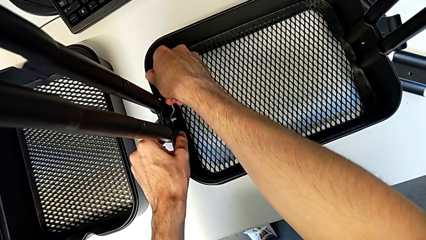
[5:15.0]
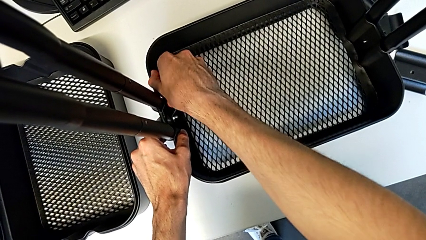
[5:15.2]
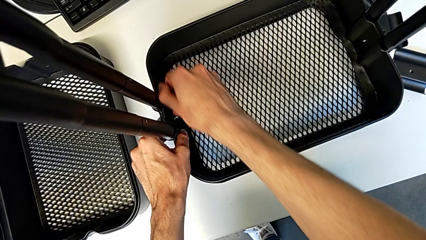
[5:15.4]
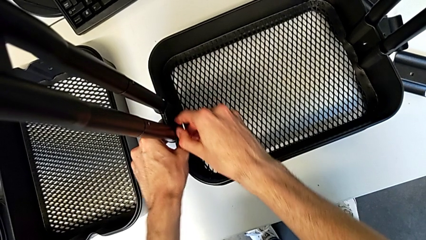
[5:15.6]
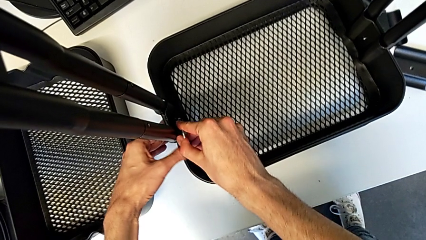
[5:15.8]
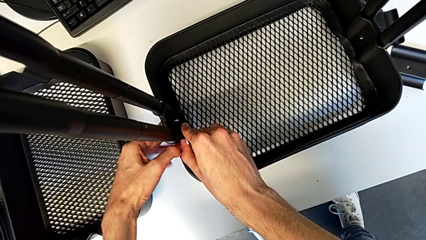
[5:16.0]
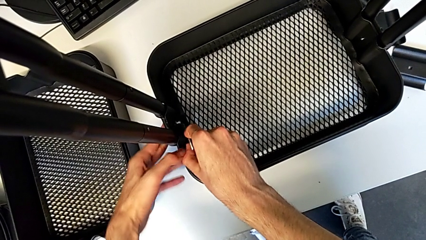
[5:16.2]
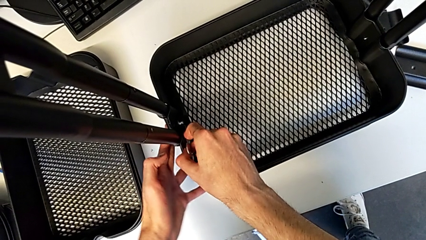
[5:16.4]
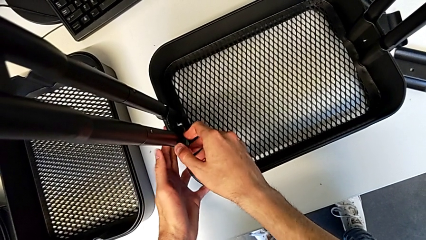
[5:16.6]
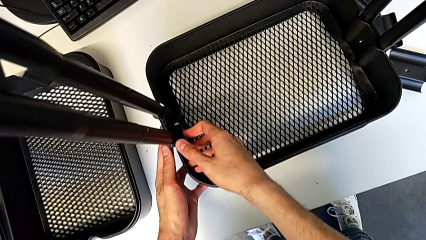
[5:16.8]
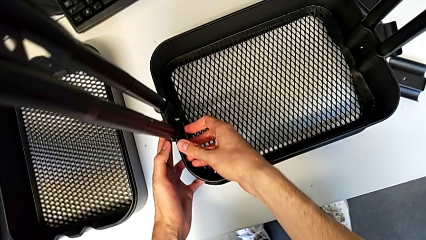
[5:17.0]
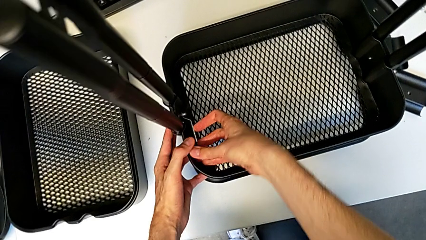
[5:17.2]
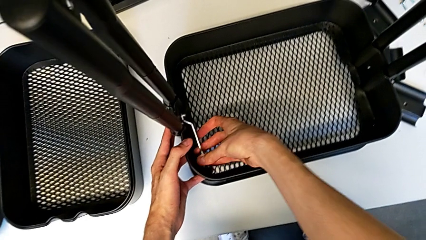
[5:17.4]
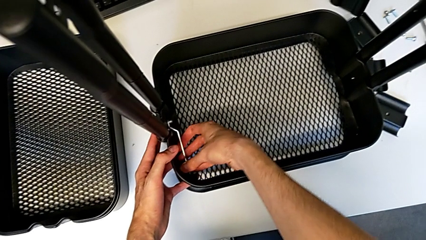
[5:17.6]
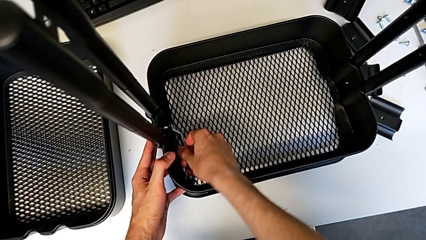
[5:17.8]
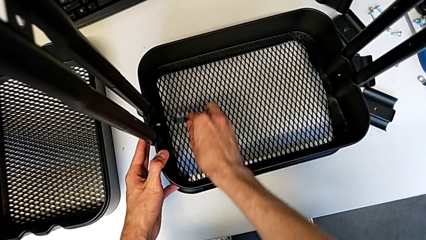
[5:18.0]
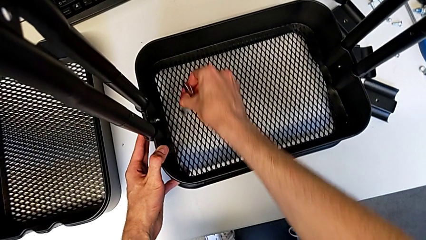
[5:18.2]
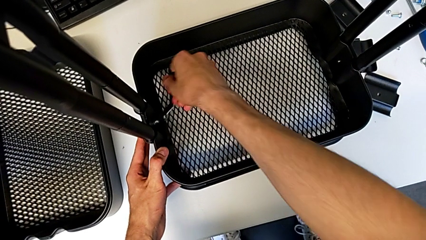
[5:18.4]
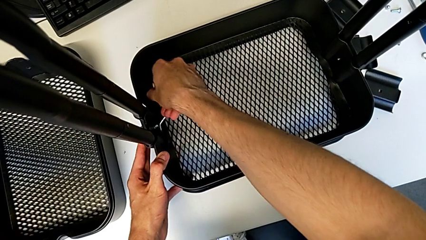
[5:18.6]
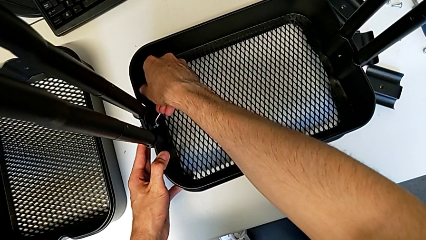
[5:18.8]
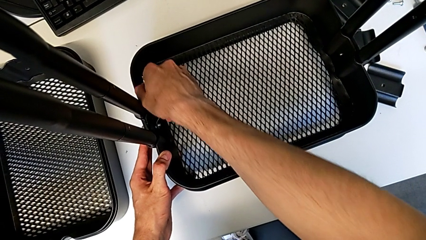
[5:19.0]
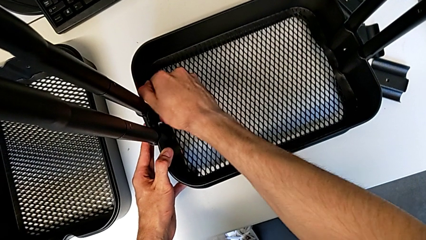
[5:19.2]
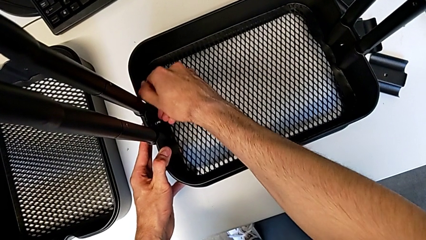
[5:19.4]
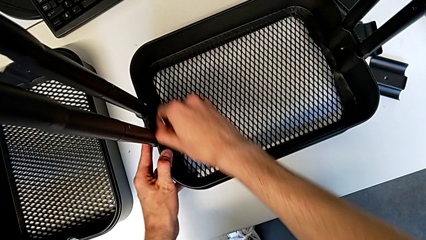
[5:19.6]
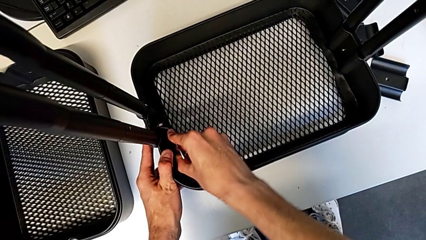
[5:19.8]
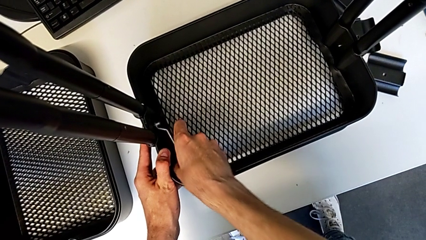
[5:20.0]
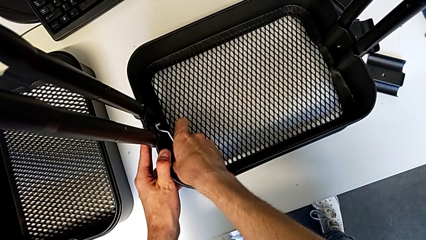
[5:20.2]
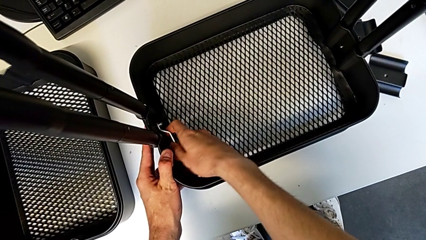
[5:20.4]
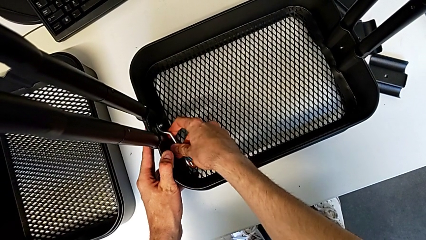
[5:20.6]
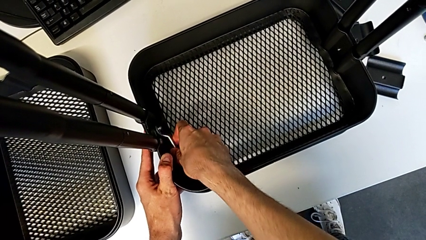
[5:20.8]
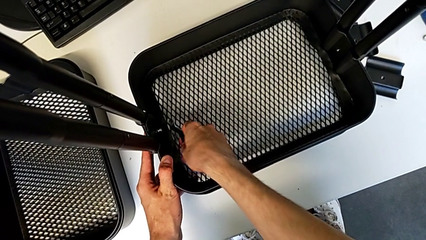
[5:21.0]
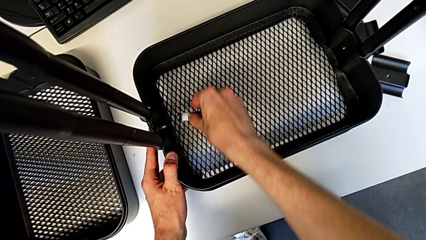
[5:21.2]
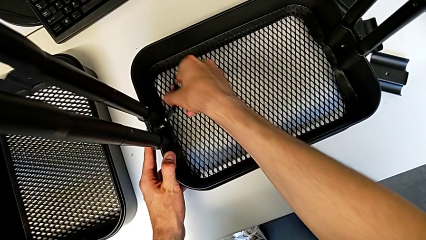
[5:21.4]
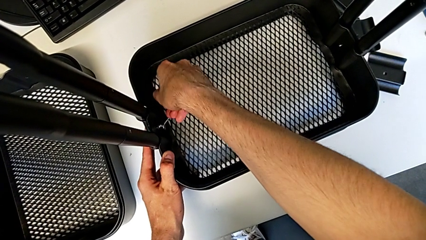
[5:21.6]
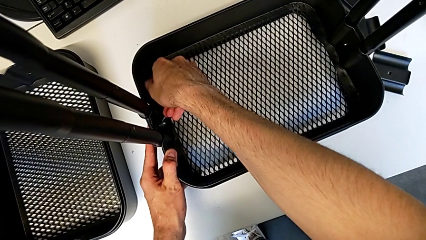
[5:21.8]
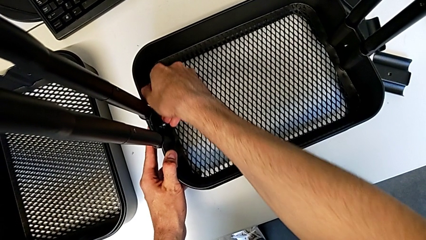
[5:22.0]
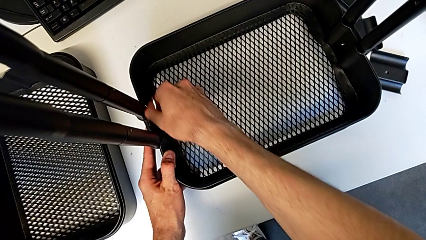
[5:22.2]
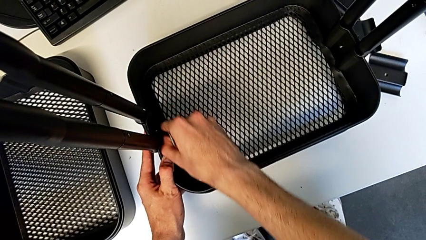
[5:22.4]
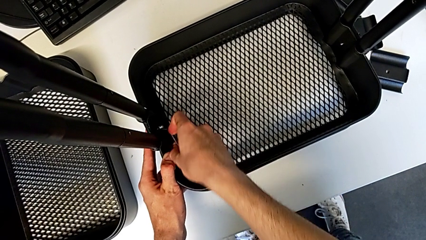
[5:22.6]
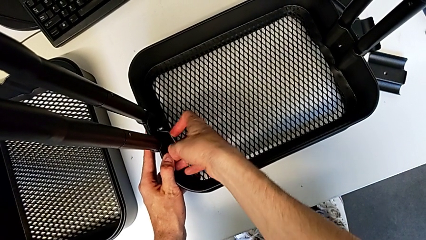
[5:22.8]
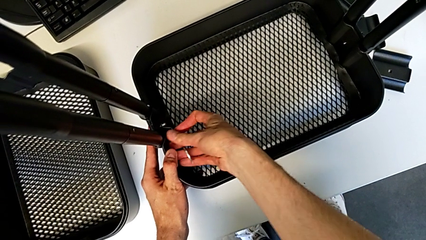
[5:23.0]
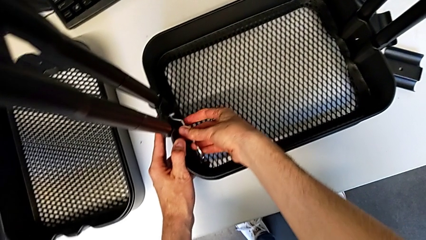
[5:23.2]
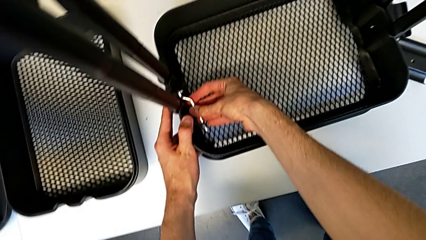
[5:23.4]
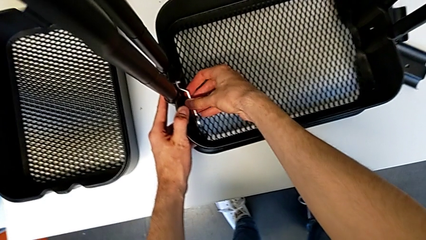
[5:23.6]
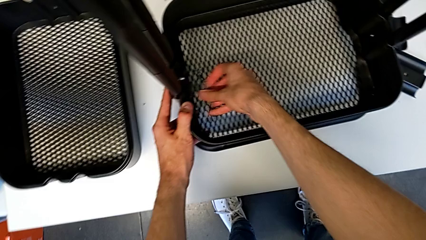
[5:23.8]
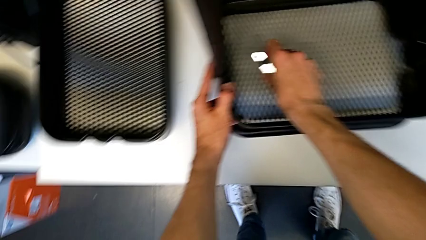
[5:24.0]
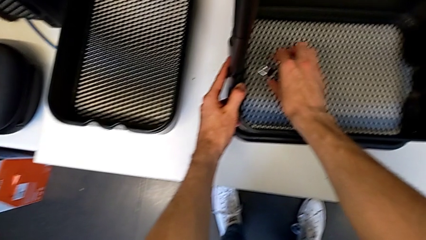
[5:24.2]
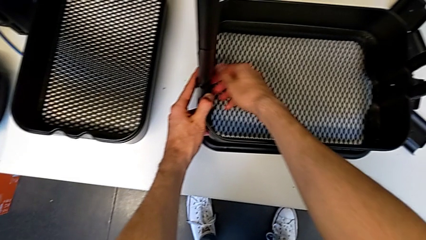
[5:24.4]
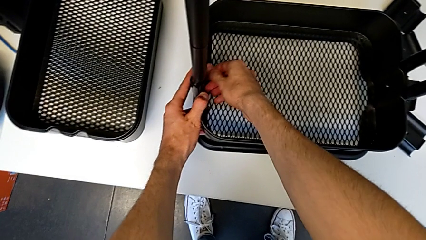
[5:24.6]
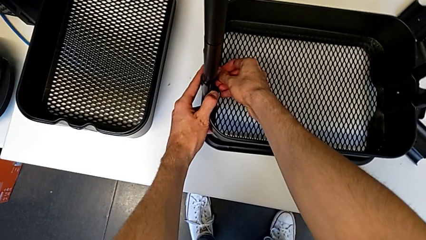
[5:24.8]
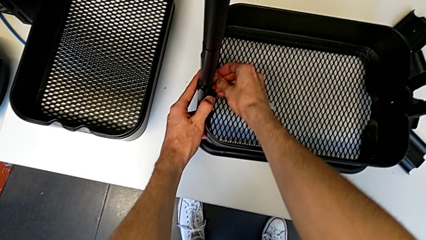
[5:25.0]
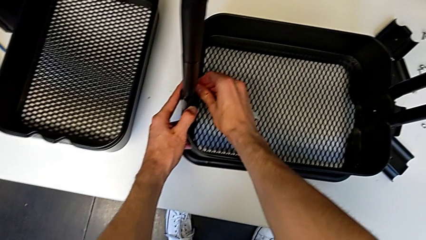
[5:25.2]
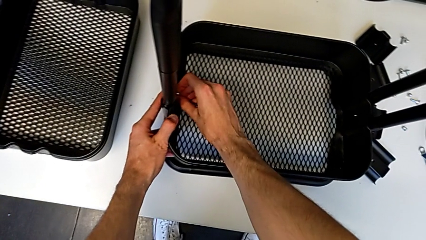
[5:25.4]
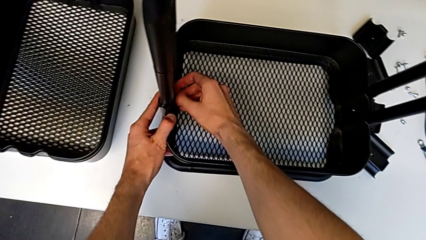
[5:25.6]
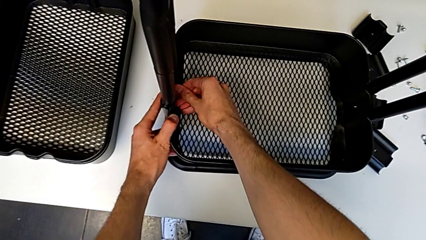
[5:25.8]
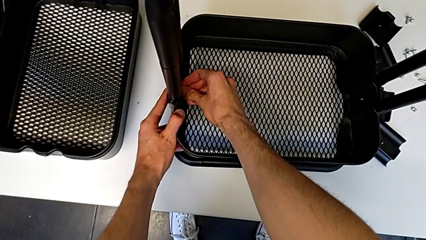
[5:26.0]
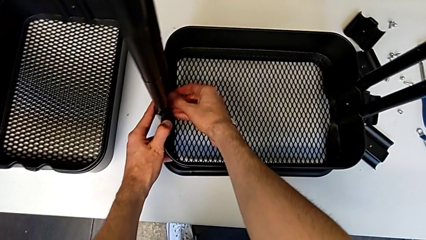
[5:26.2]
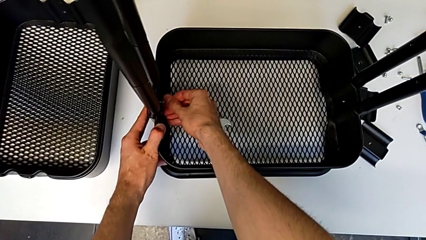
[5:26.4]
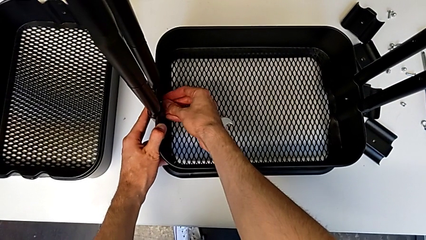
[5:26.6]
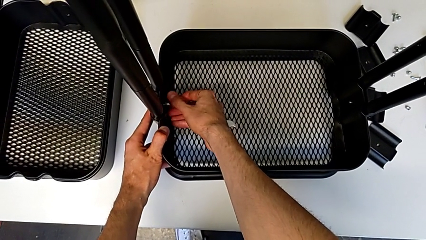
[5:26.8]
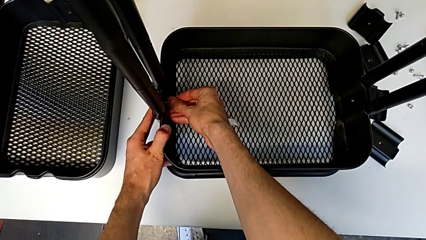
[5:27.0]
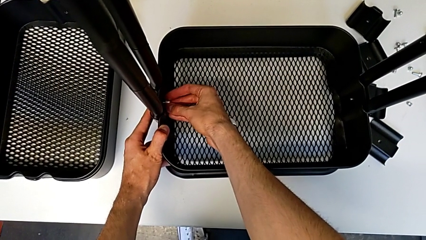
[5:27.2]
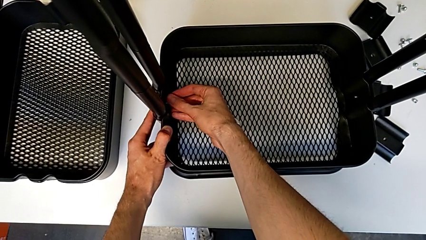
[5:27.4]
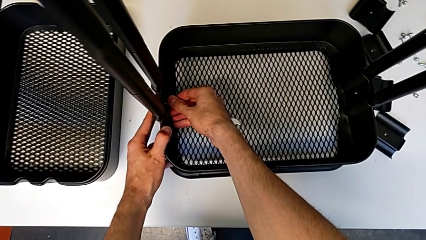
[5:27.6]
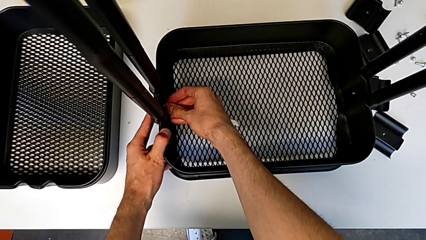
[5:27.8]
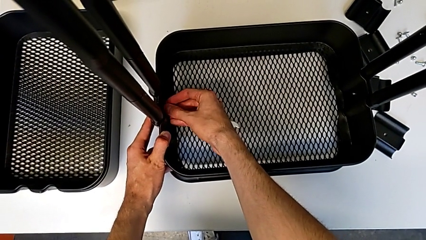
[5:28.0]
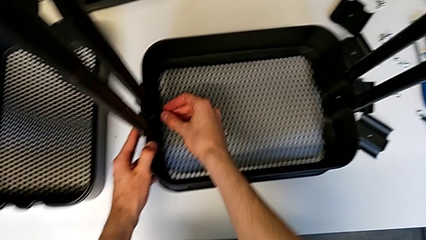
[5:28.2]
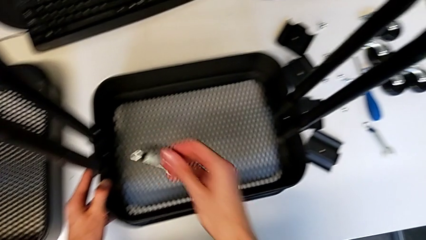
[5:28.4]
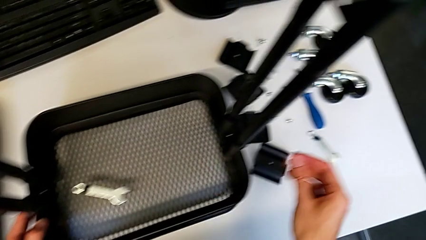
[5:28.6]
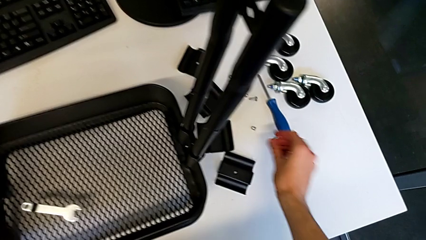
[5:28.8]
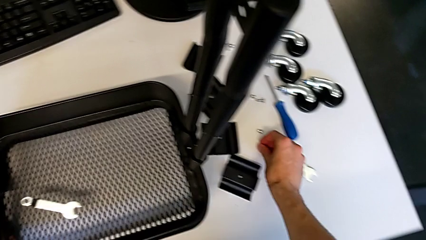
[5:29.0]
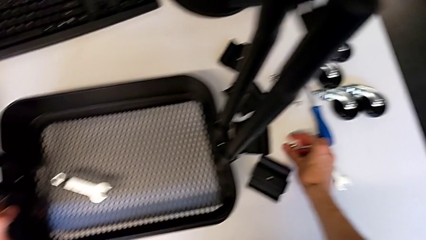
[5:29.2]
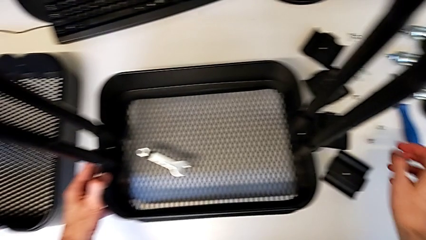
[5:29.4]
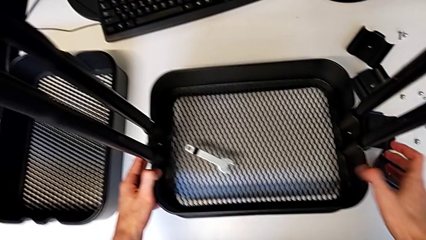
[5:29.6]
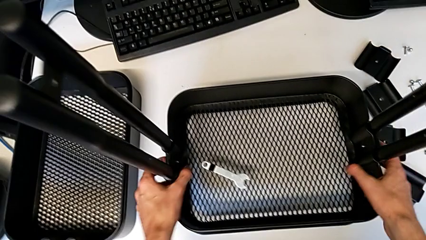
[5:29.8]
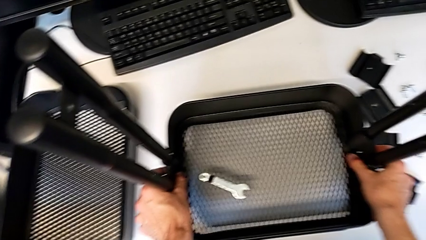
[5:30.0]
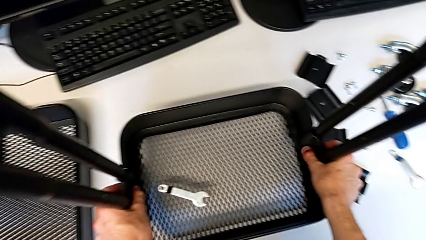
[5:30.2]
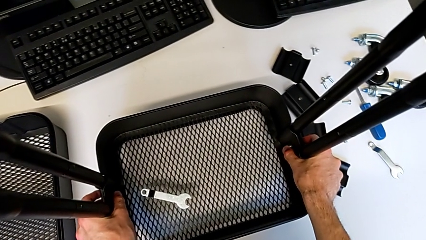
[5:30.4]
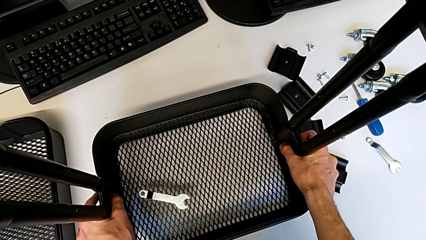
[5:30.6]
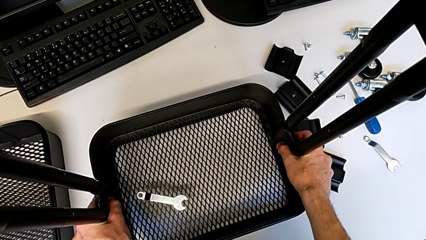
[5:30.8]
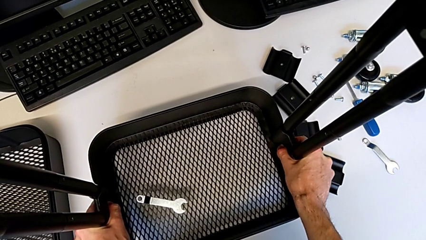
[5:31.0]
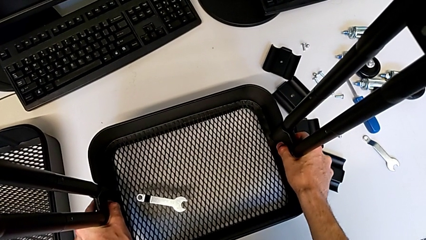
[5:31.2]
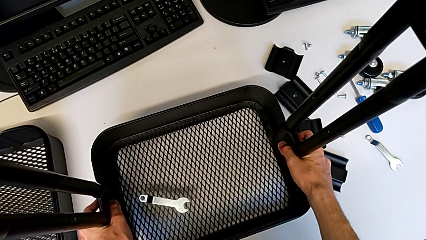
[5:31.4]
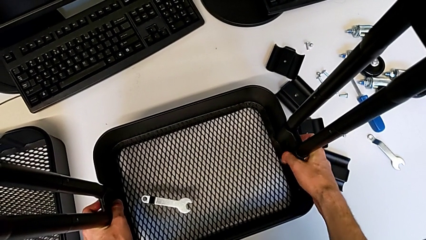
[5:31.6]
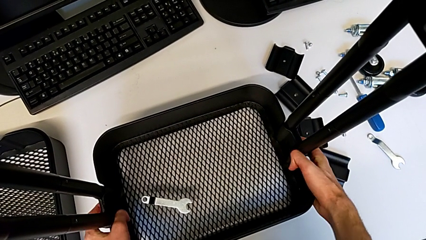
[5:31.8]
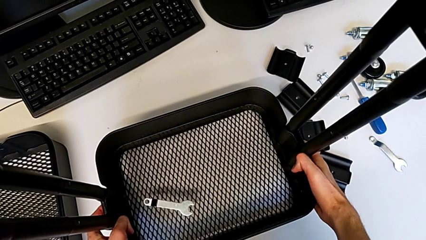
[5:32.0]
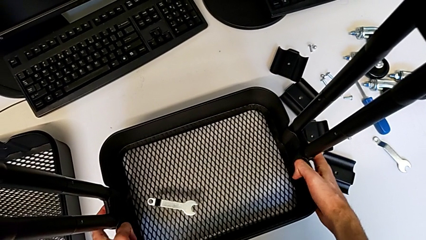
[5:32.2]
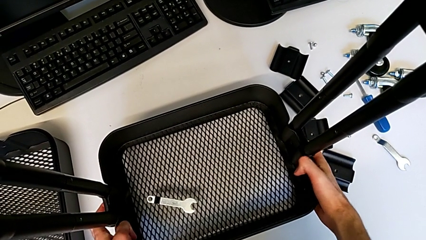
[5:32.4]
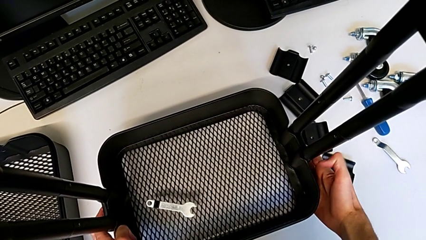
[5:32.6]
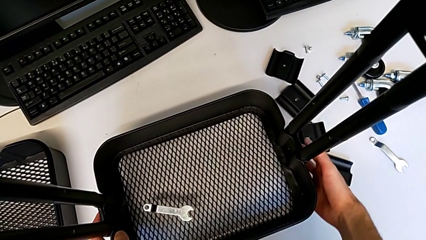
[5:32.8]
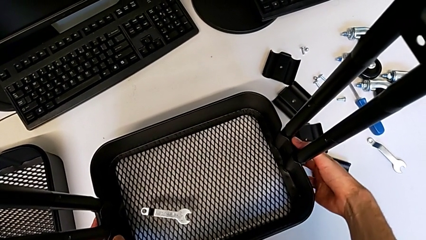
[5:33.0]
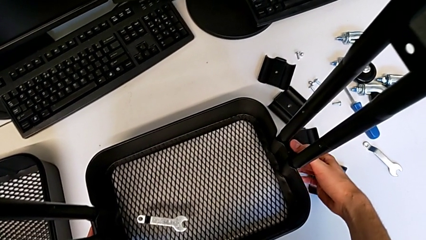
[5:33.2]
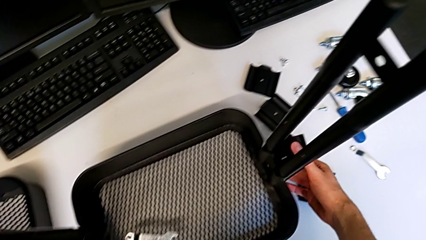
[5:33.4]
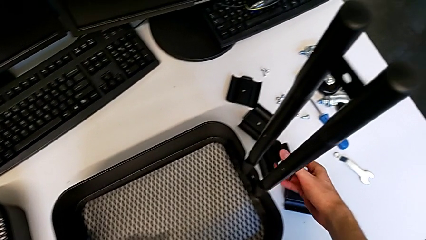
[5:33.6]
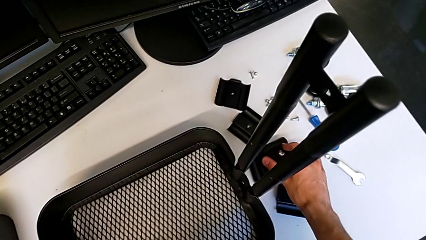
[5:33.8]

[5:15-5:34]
The camera wearer is disassembling the bottom grid tray. They unscrew the hexagonal wrench, withdraw it, place it, unscrew the hexagon cap nut, disassemble it, place it and disassemble the bracket.
